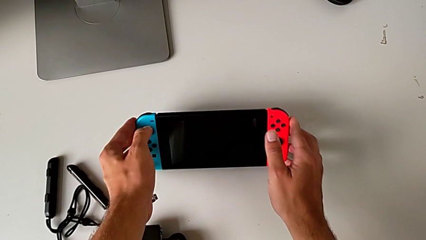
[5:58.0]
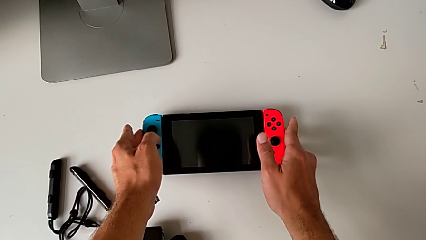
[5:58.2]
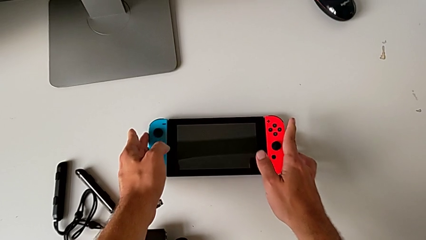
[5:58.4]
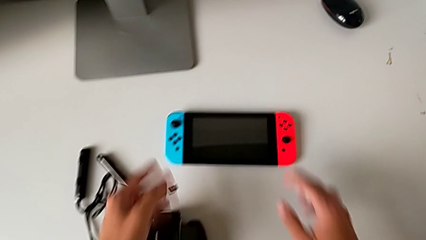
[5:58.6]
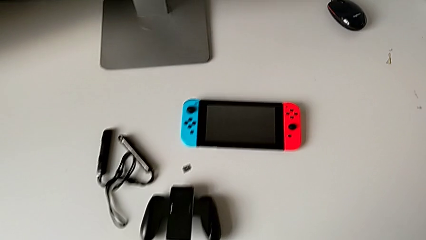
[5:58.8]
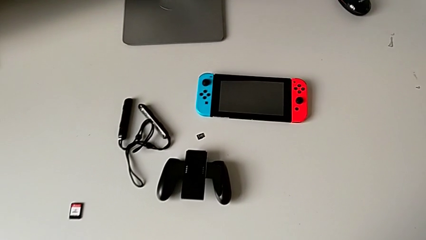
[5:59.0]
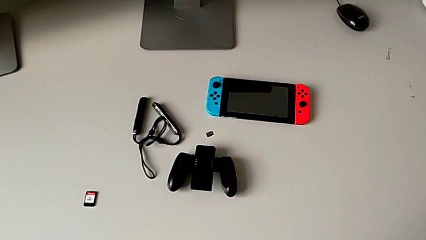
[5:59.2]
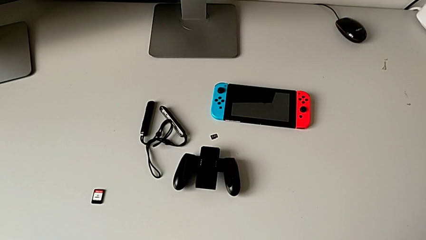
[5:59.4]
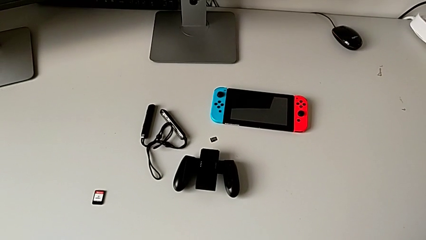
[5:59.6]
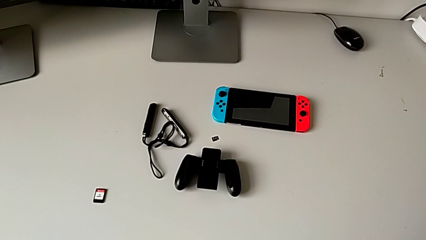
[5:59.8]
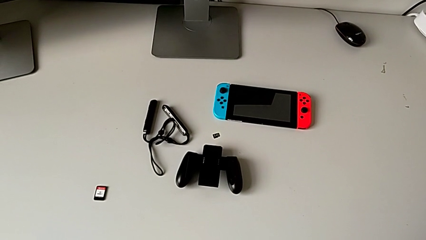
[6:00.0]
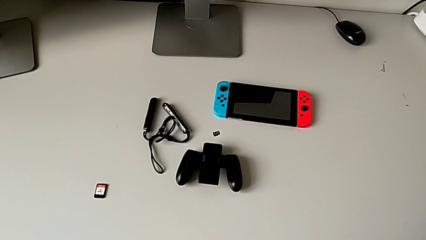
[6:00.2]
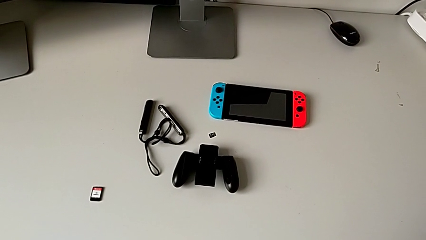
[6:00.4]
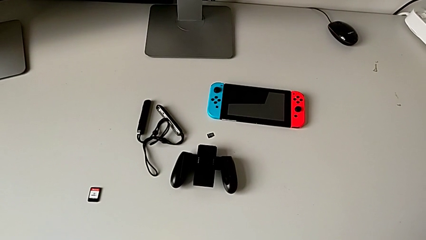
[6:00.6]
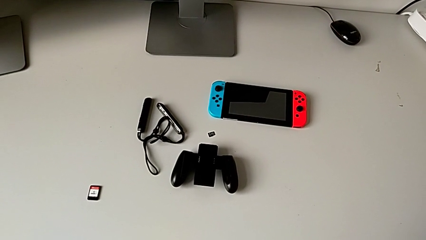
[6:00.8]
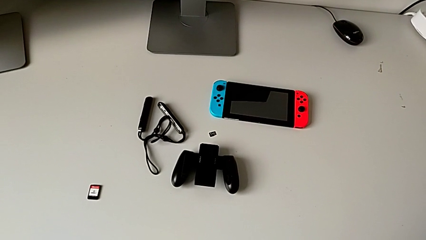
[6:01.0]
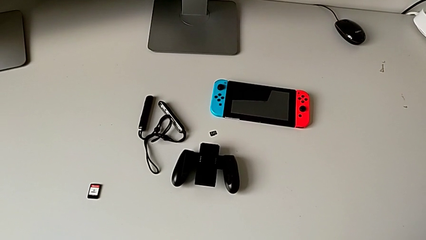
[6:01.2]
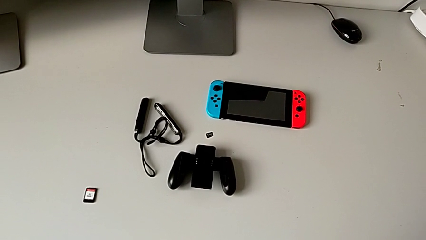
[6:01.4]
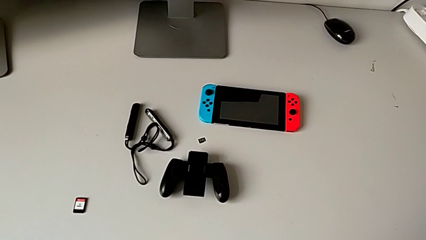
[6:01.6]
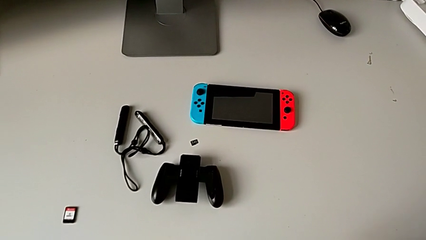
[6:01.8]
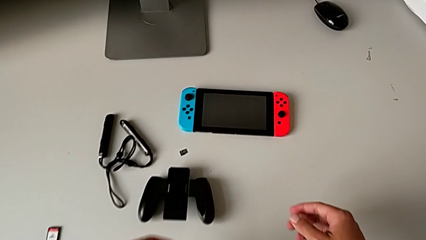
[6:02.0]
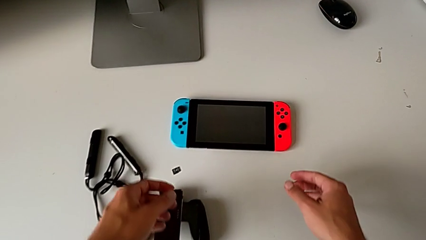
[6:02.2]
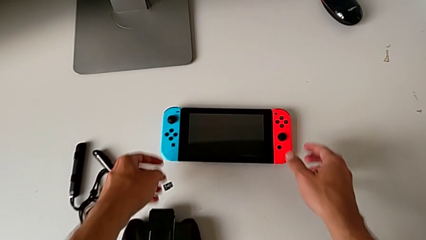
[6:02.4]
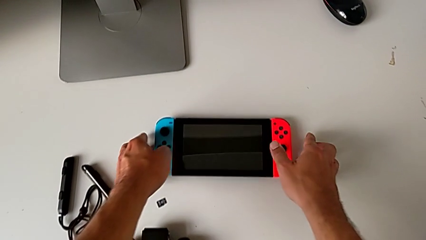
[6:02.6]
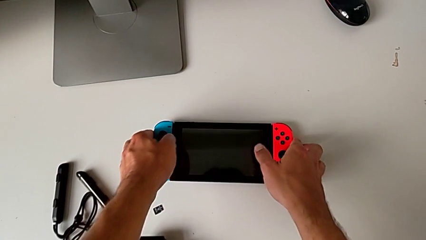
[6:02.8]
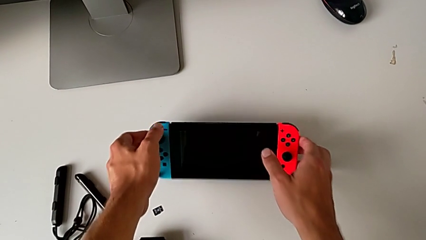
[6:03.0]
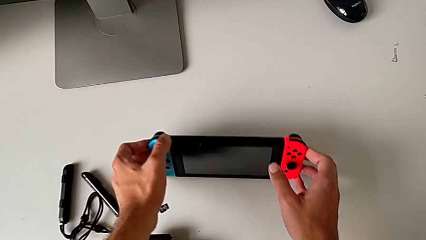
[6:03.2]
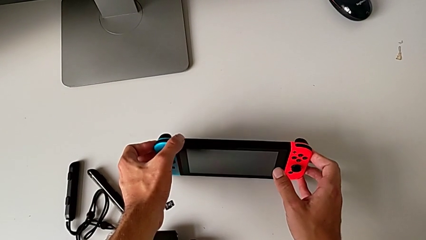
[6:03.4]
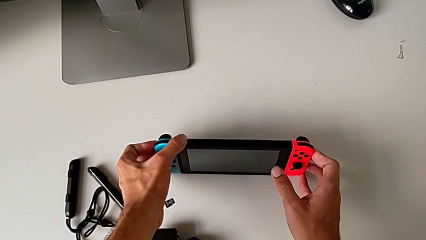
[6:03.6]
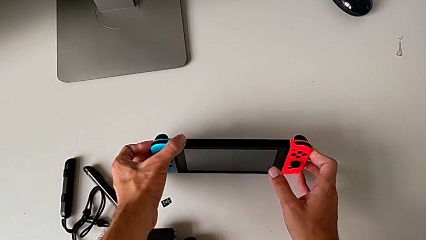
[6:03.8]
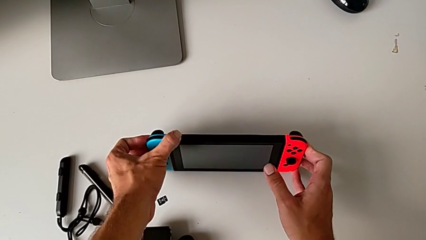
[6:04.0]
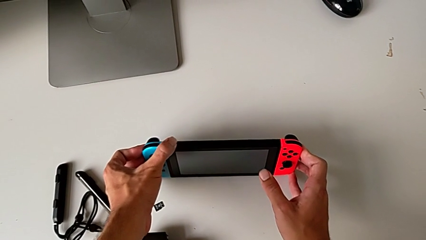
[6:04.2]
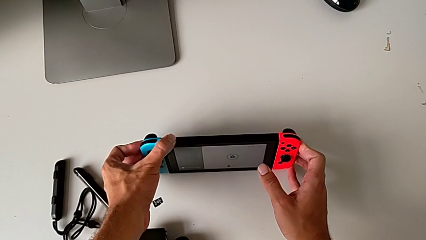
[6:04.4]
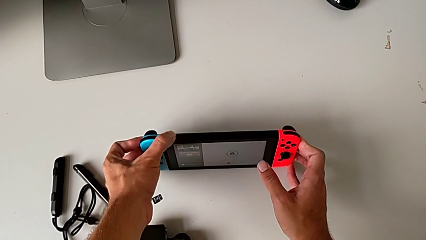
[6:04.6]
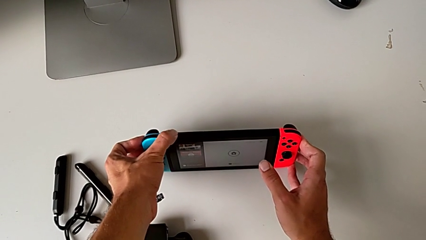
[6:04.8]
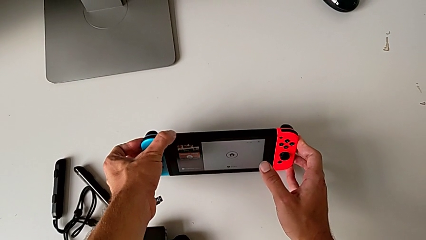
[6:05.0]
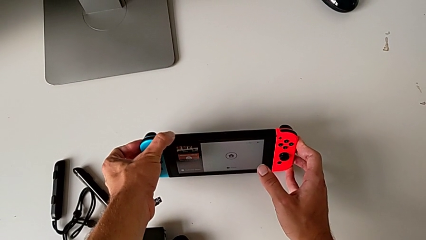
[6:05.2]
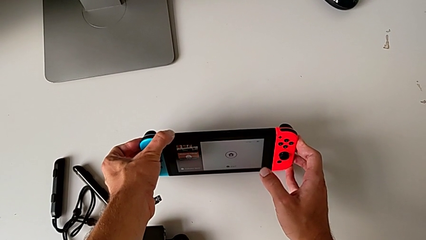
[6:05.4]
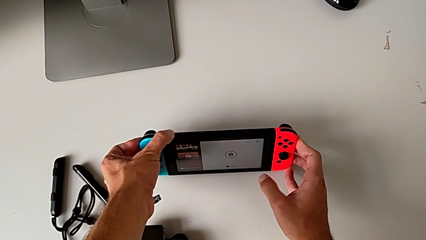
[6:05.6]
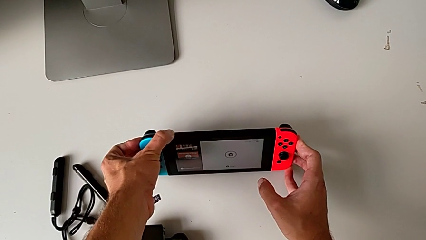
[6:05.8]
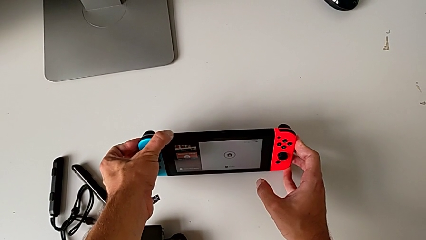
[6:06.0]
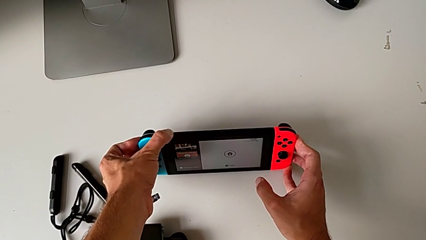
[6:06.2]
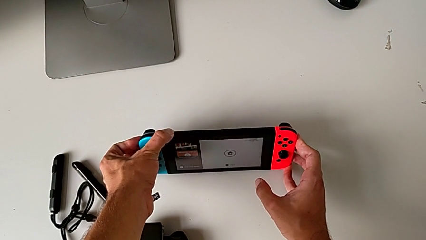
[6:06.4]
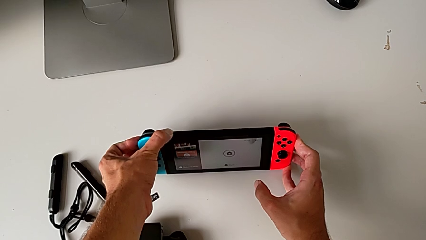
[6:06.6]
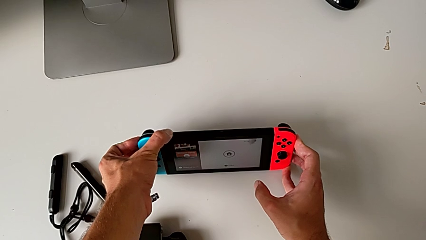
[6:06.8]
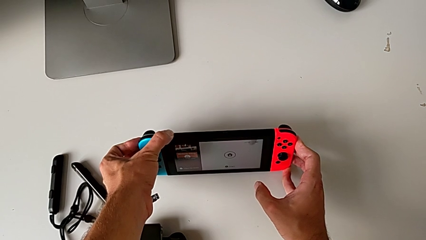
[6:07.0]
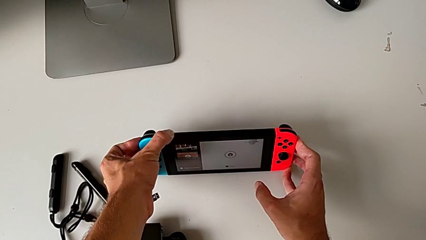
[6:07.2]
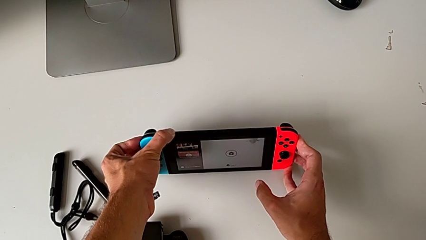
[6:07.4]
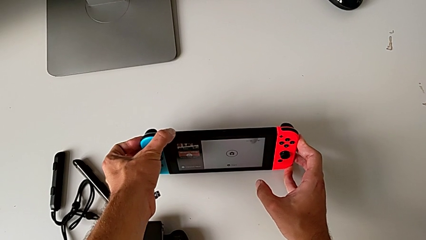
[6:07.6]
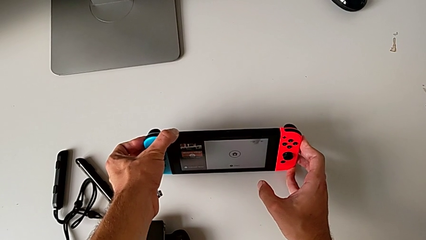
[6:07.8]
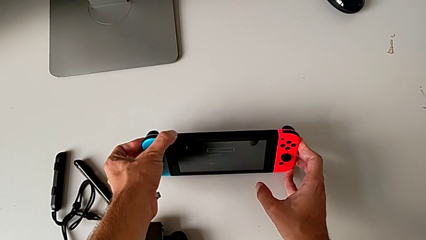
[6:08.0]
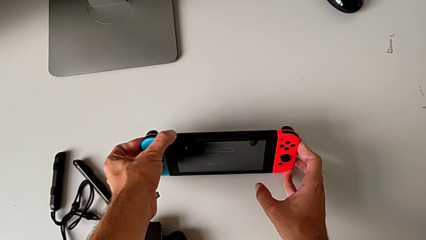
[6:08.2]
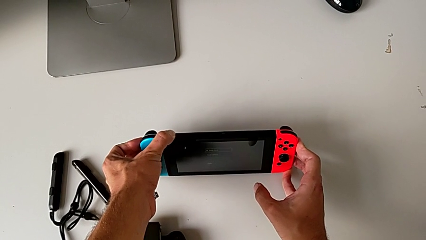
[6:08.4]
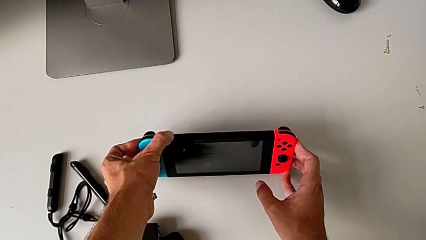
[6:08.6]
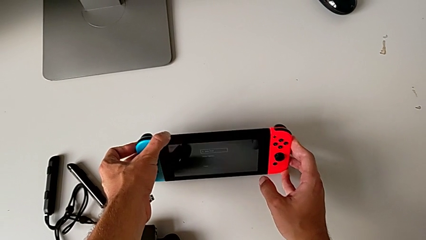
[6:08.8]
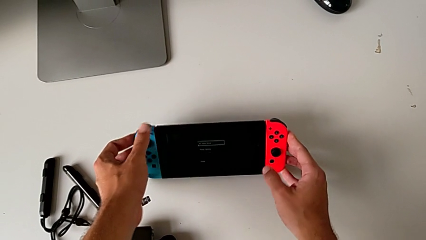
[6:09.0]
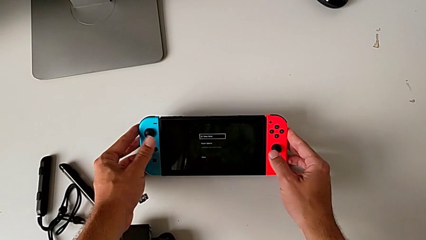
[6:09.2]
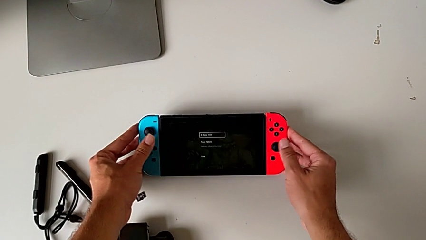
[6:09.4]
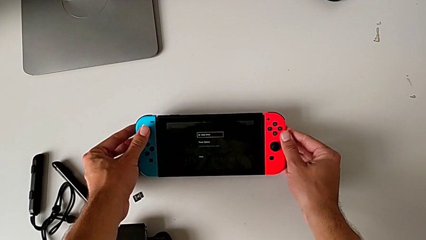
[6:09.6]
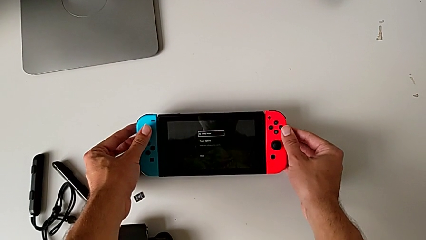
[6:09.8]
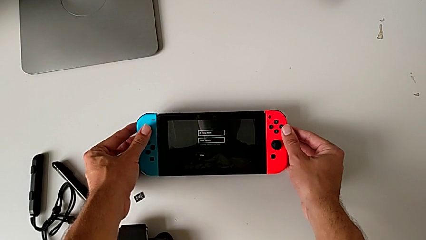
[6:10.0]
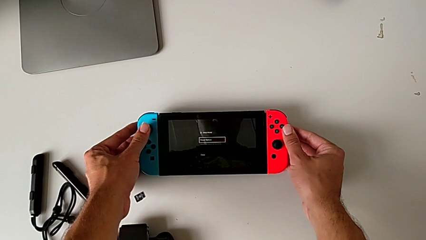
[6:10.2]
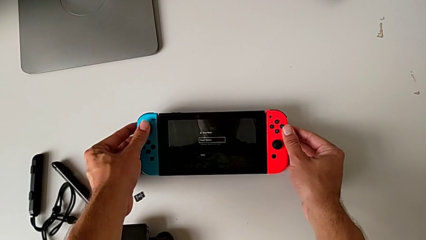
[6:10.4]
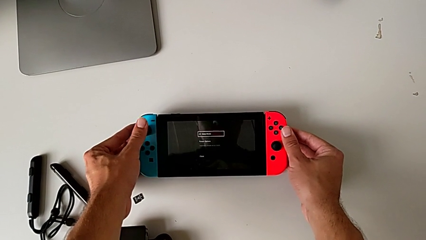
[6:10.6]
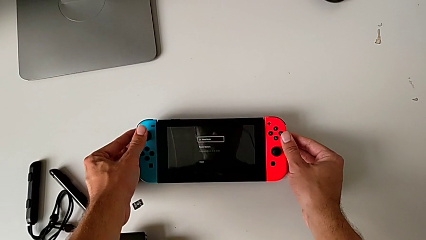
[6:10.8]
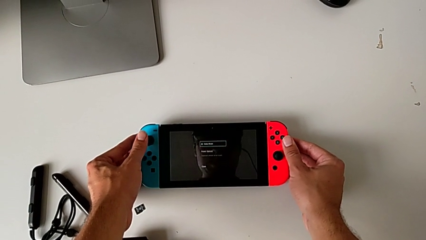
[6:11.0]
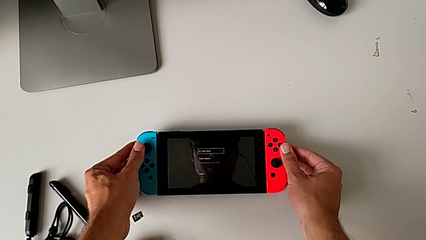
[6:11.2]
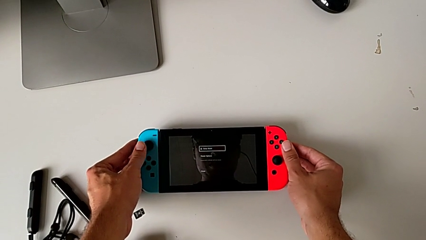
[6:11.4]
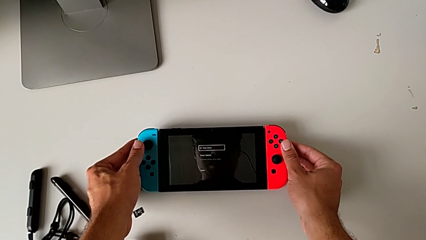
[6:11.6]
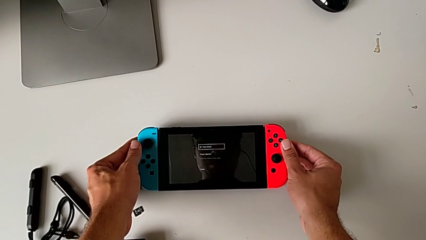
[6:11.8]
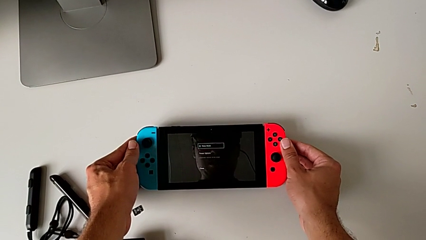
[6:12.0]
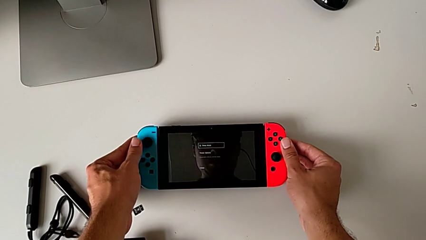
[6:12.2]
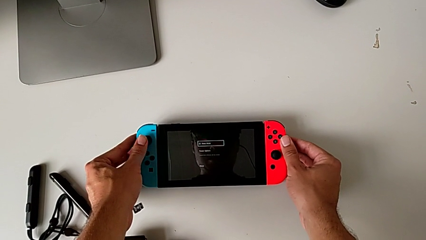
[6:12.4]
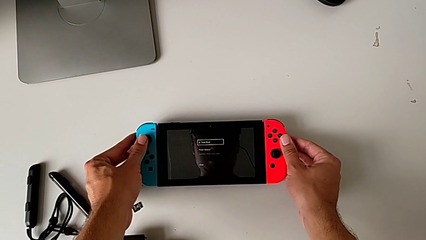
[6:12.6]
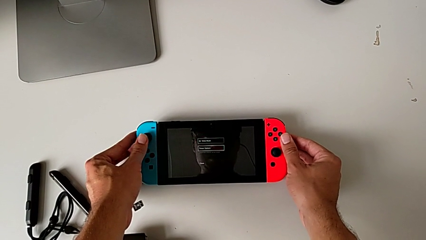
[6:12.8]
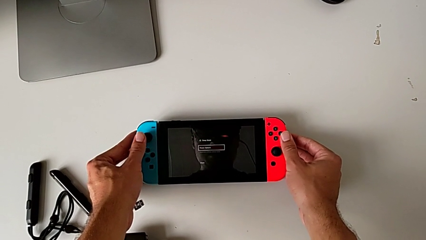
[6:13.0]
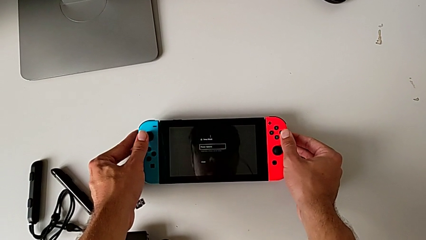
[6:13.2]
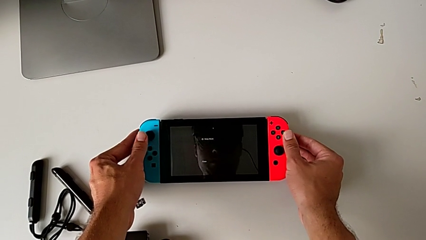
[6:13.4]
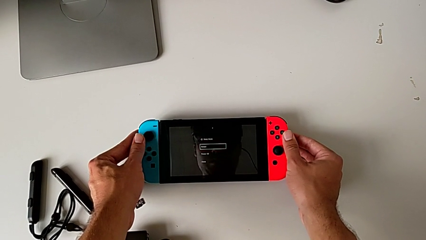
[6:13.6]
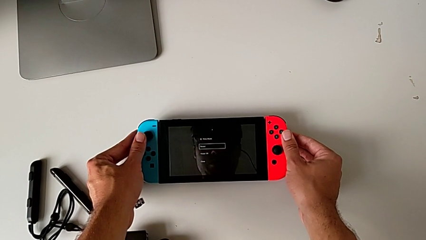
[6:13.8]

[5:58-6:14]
The camera wearer is turning off the Nintendo Switch. They place the Nintendo Switch, stand it, push the power button, press the blue button, push the red Joy-Con controller and begin to press the blue button.
